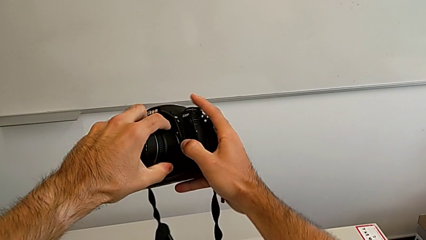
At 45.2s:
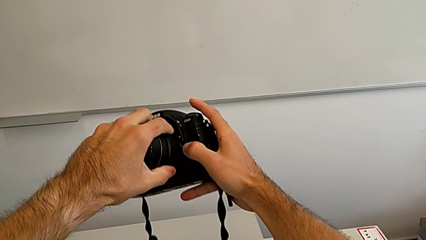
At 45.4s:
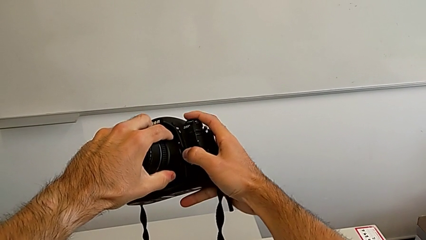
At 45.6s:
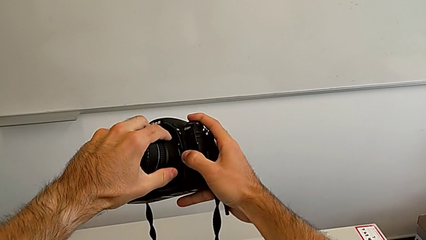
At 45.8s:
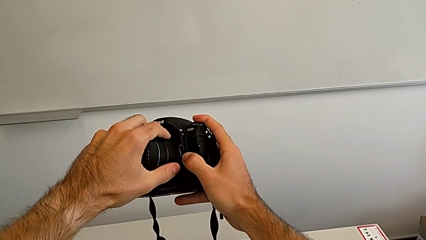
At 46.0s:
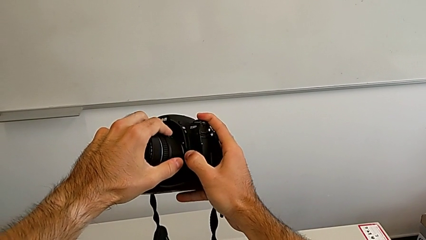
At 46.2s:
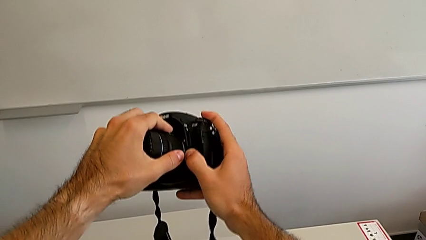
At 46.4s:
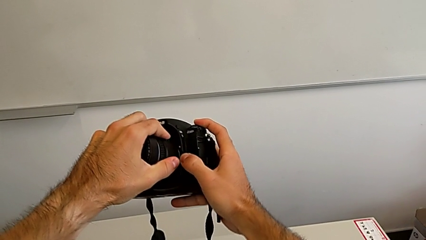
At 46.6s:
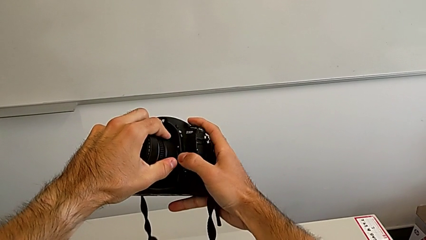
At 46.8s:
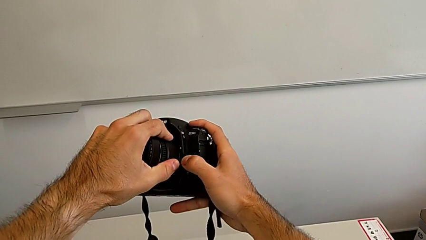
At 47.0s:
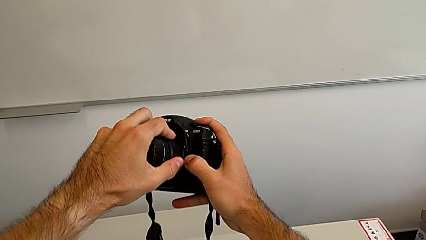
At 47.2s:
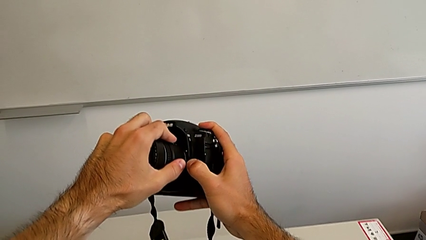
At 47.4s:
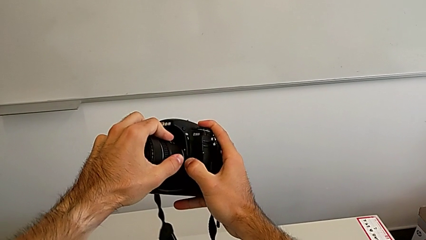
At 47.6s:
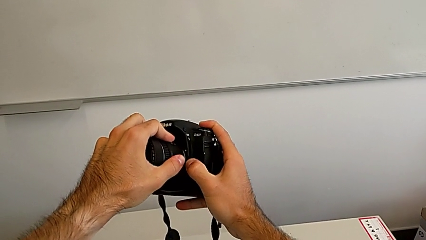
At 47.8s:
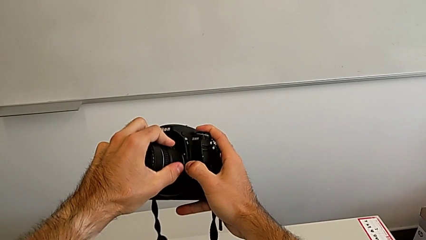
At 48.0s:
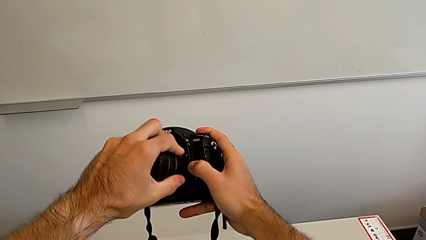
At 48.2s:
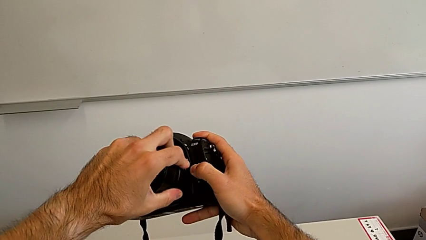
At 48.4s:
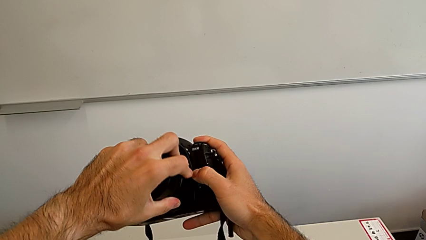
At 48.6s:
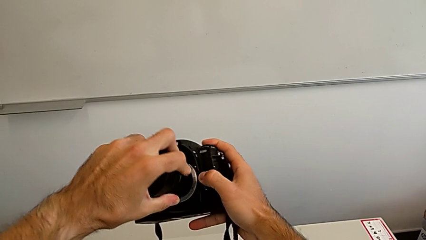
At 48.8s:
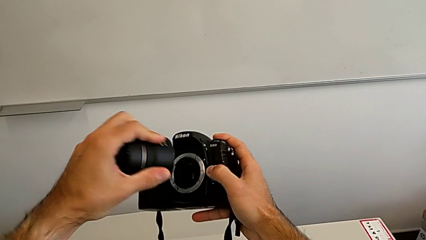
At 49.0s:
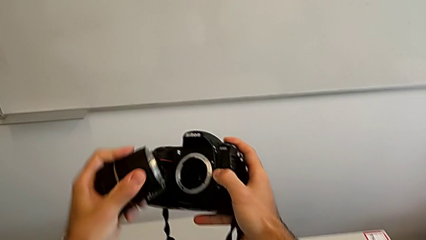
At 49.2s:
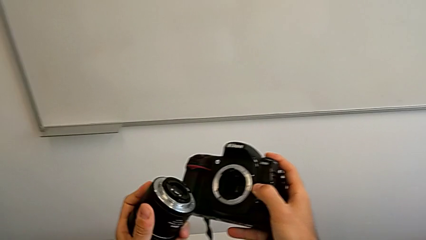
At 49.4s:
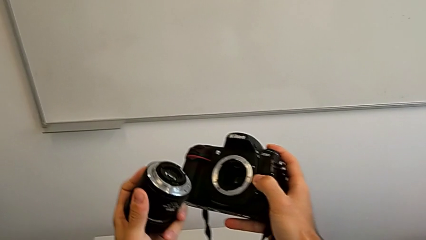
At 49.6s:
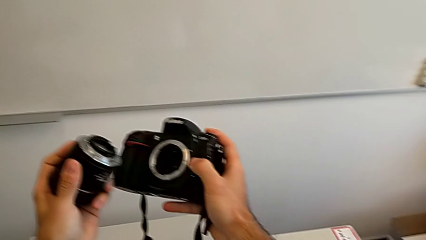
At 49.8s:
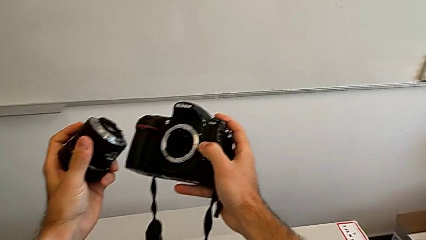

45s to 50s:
The camera wearer is detaching the lens from the DSLR. They rotate the lens twice and withdraw it.

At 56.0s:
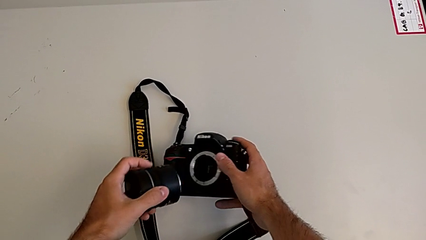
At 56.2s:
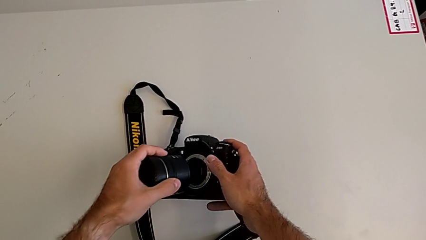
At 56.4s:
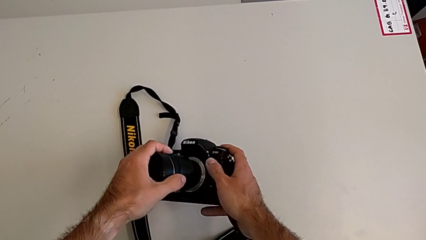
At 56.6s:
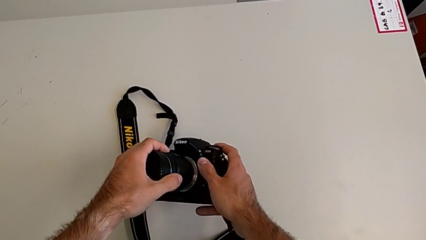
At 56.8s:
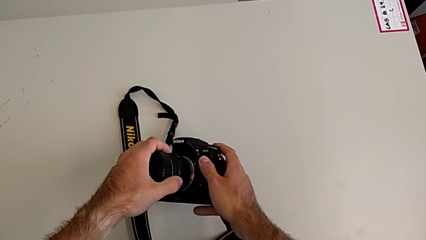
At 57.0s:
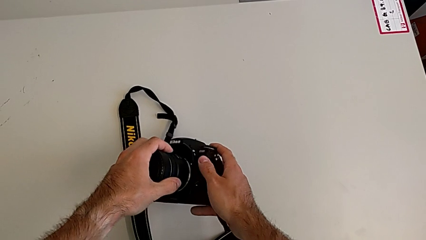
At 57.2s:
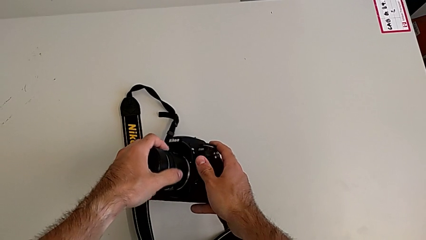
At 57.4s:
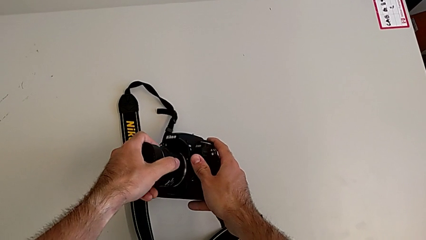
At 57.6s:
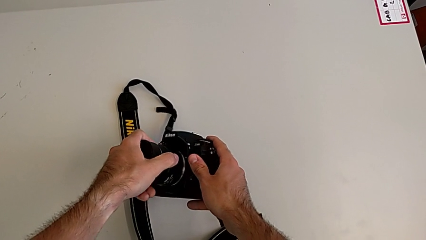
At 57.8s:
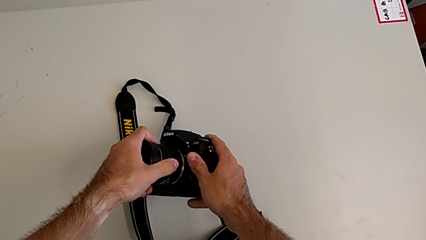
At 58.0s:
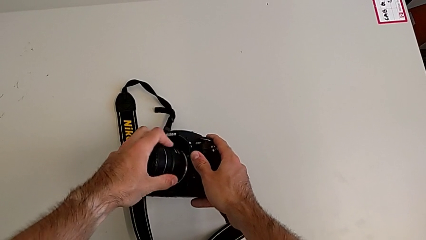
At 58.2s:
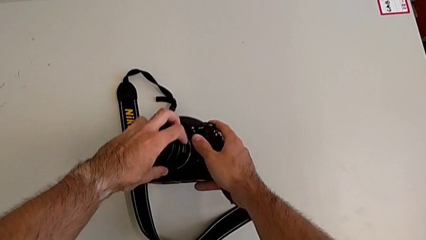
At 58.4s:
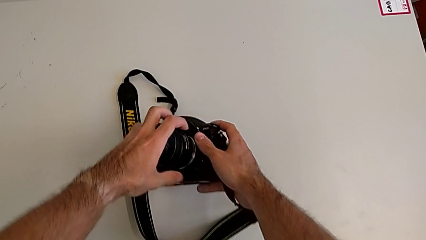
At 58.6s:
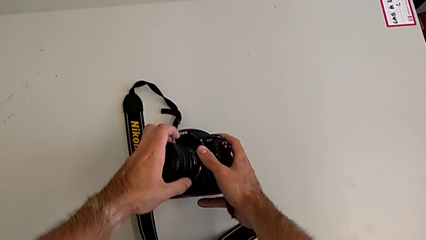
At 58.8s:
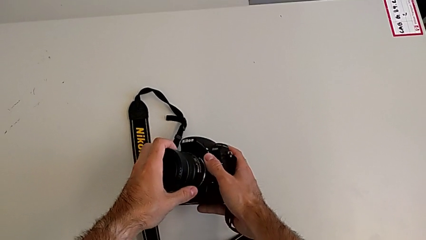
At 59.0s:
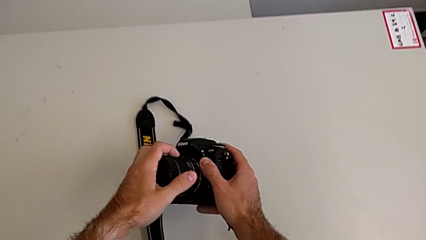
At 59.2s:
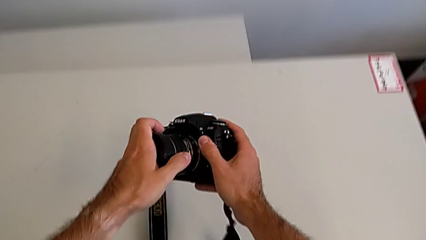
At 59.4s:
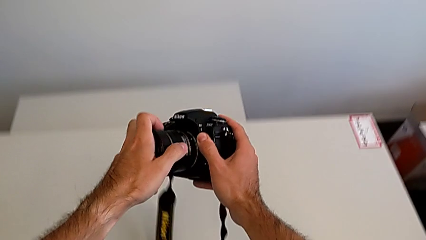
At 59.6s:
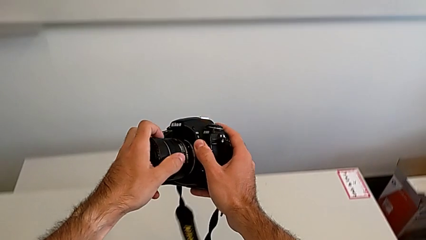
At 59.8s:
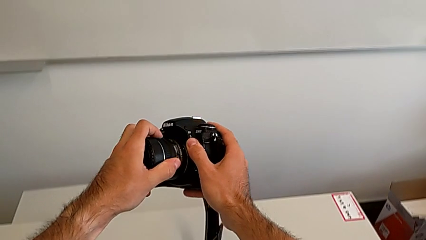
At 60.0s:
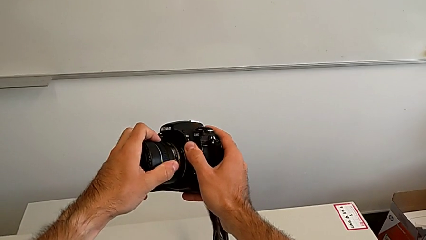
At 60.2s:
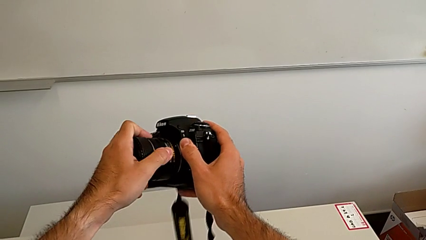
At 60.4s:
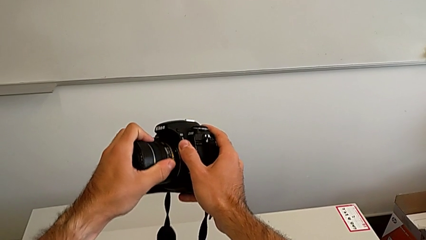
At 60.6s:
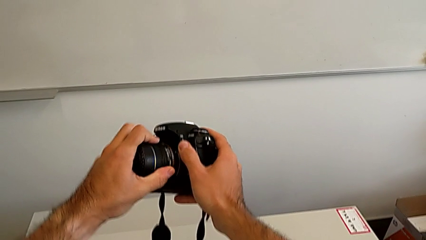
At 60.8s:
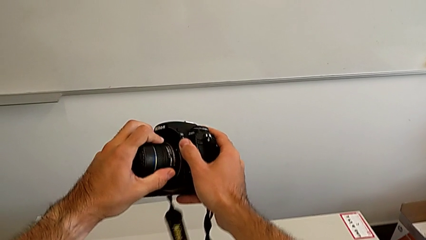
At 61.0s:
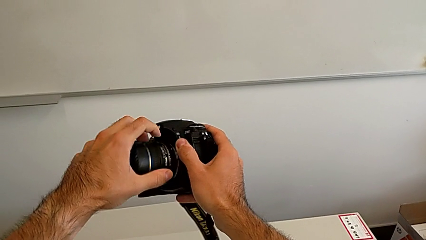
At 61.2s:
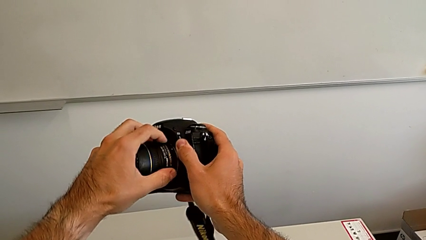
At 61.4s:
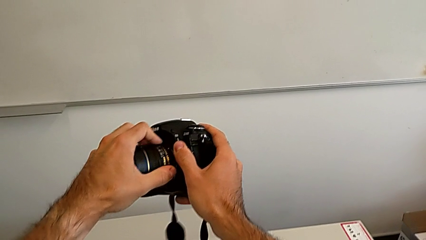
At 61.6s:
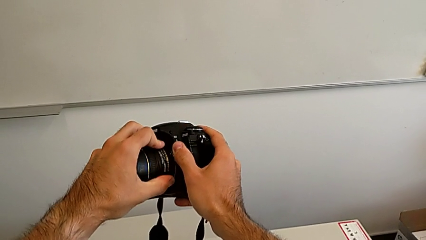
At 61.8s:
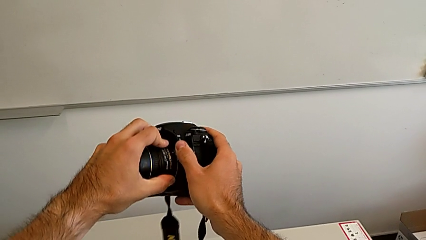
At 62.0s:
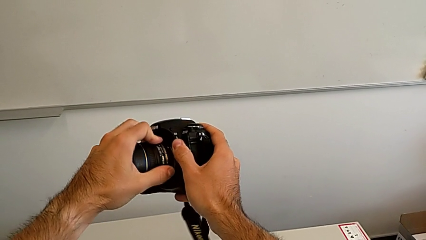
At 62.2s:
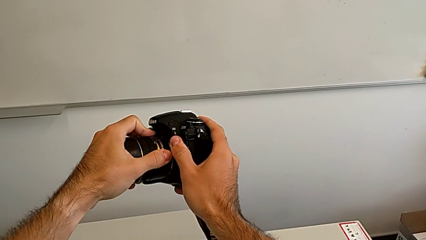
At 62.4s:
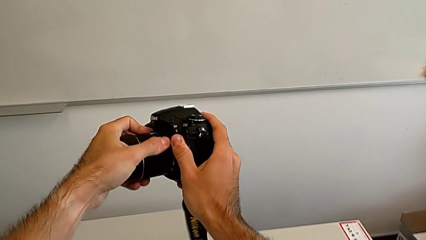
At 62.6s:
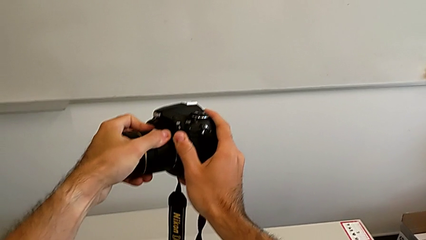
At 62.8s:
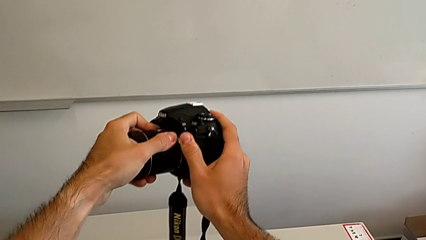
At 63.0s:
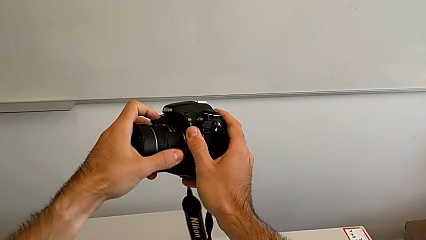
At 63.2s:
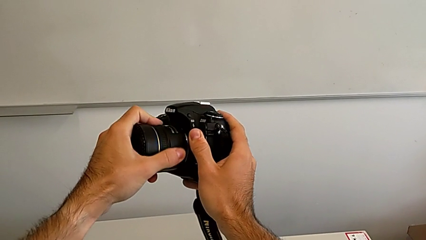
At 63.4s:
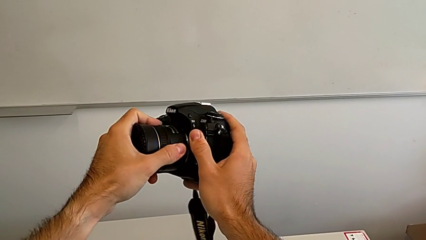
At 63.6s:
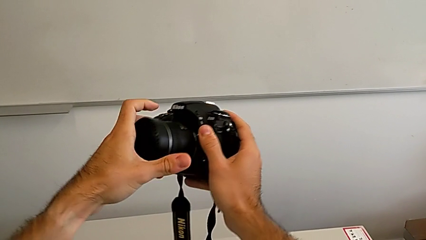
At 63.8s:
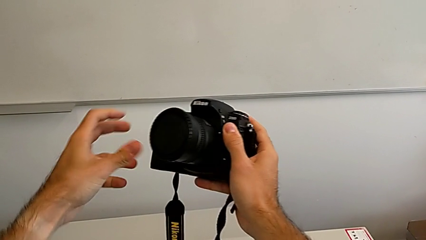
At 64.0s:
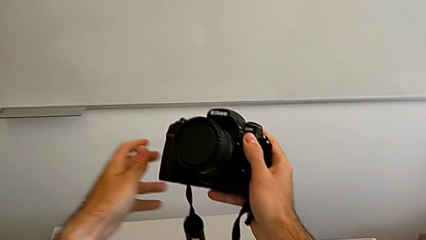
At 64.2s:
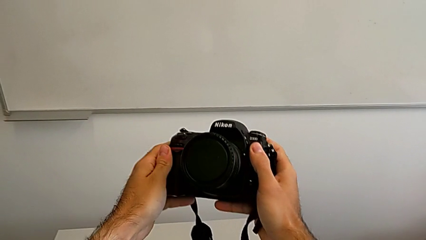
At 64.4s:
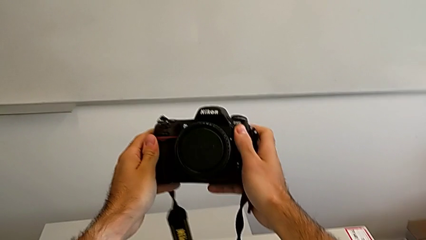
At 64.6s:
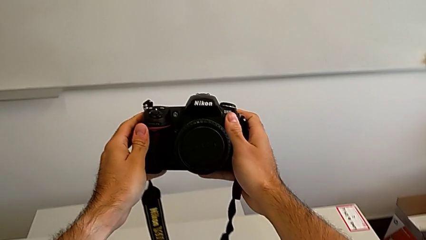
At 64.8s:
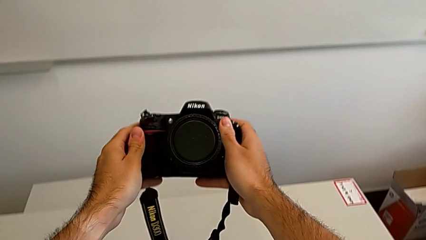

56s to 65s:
The camera wearer attaches the lens to the DSLR. They insert the lens, wrongly rotate it on the opposite side, rotate it and assemble it.

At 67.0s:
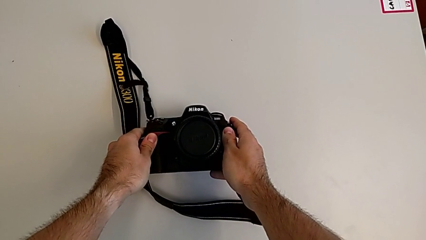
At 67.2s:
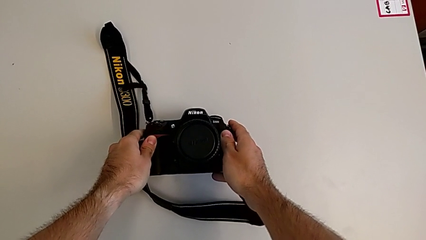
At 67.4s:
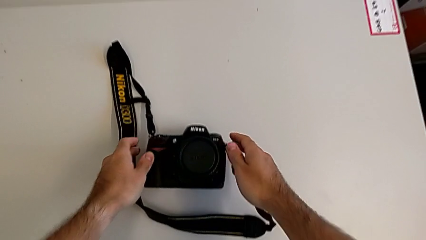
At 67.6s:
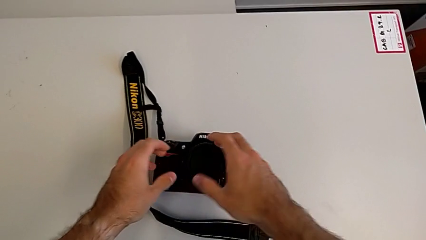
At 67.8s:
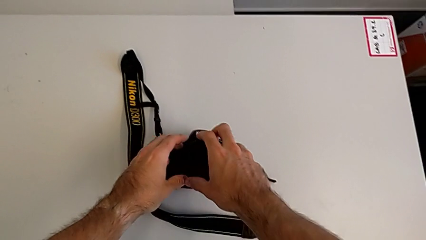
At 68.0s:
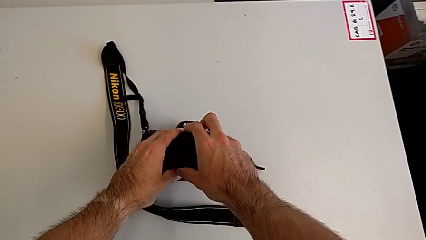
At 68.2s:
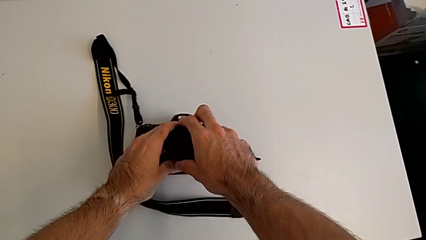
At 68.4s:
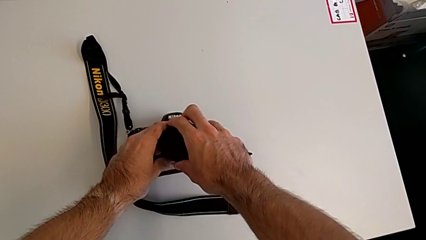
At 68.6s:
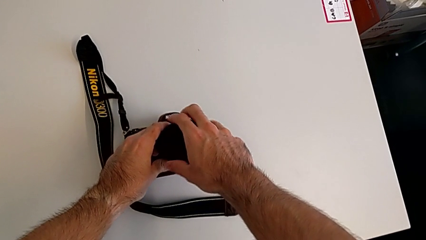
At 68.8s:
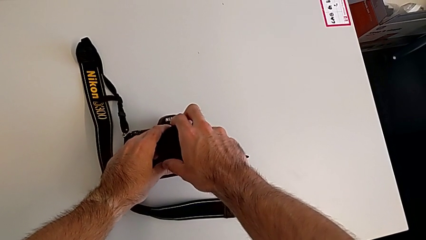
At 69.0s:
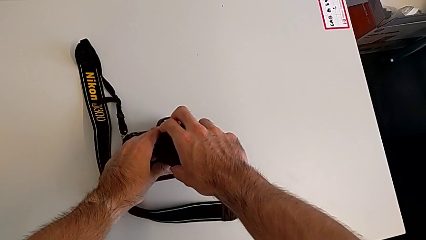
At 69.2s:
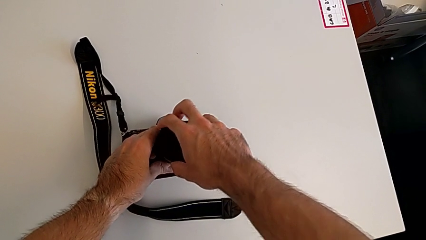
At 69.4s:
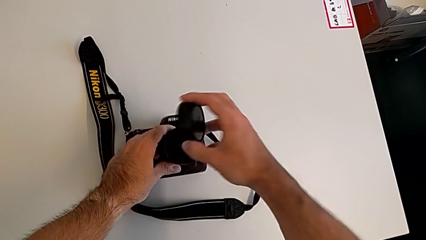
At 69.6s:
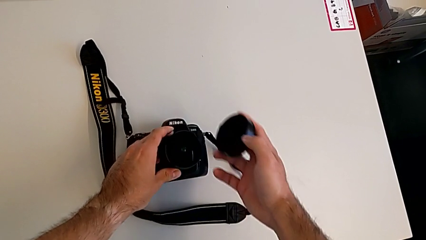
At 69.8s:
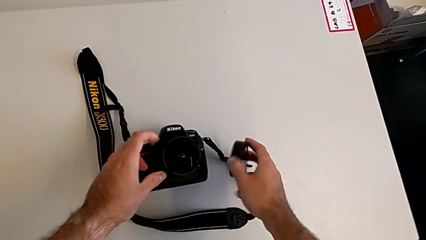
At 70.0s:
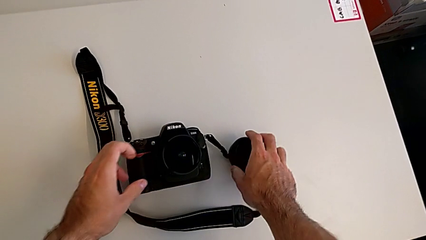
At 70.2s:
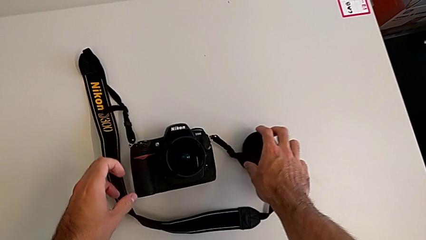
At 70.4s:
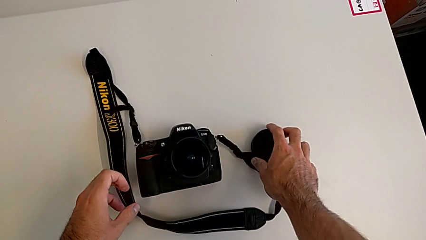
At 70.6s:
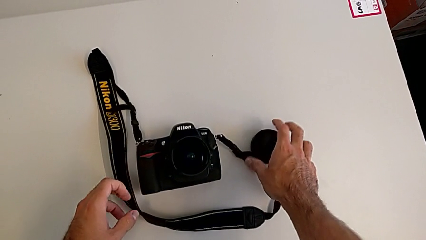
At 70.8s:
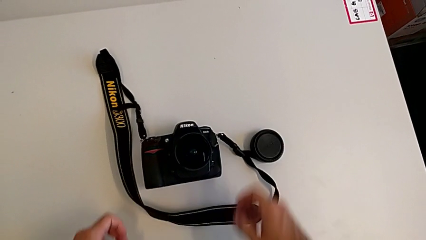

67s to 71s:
The camera wearer detaches the lens cover. They grab the lens cover, rotate it, withdraw it and place it.
